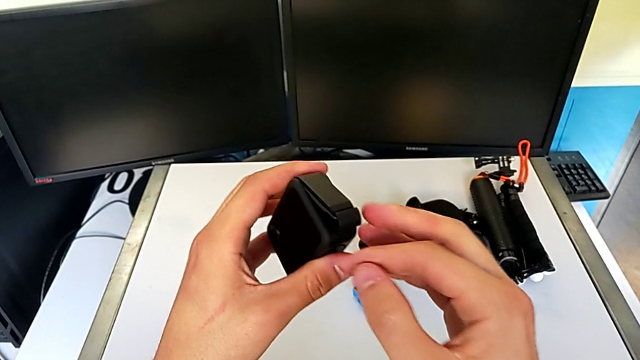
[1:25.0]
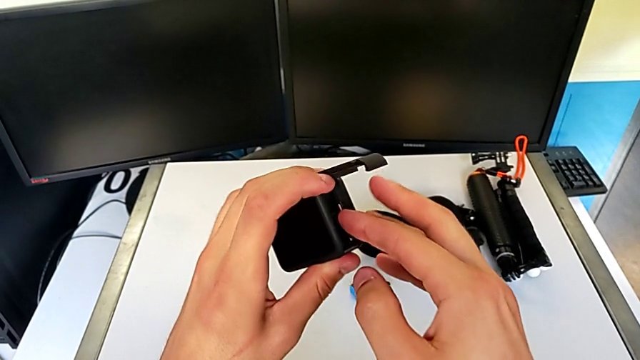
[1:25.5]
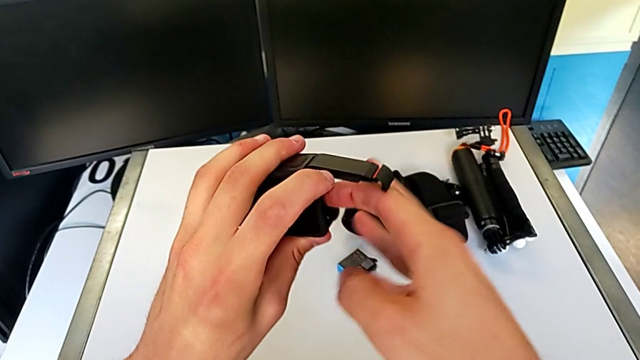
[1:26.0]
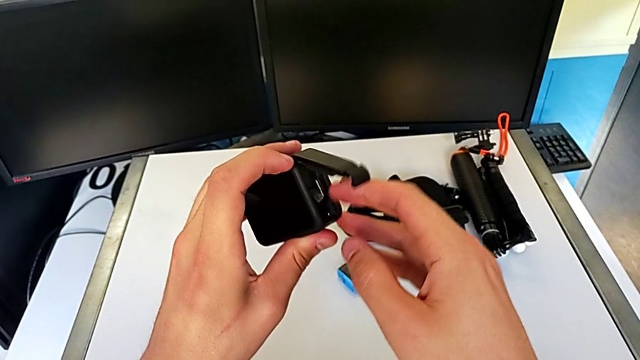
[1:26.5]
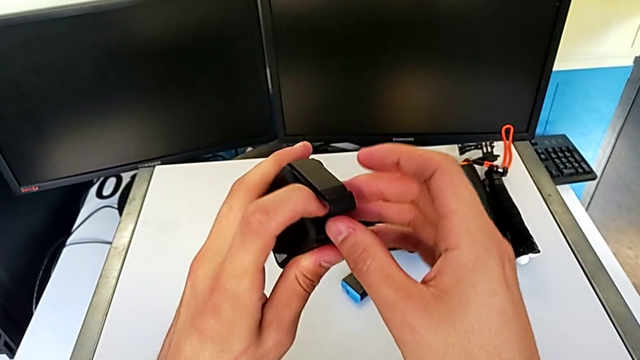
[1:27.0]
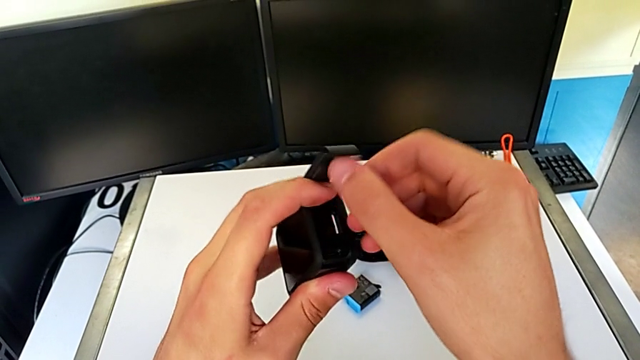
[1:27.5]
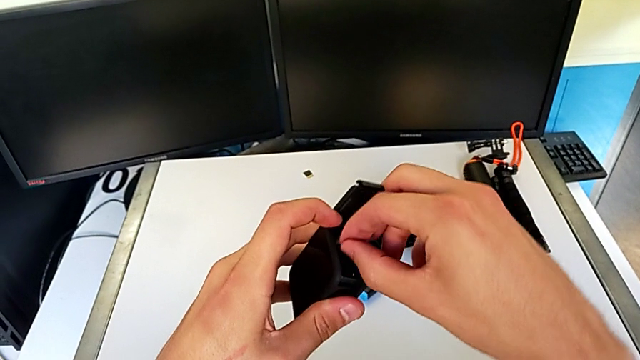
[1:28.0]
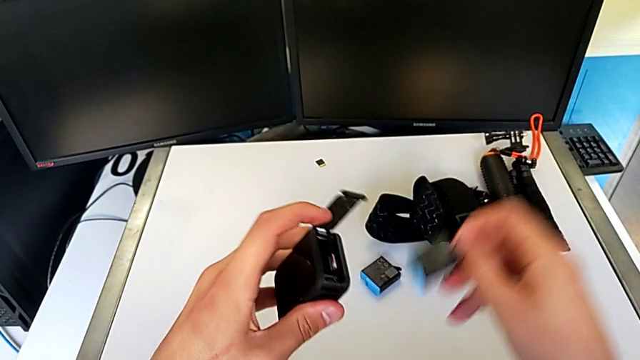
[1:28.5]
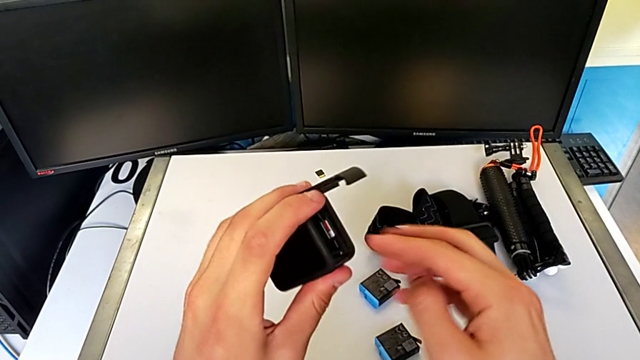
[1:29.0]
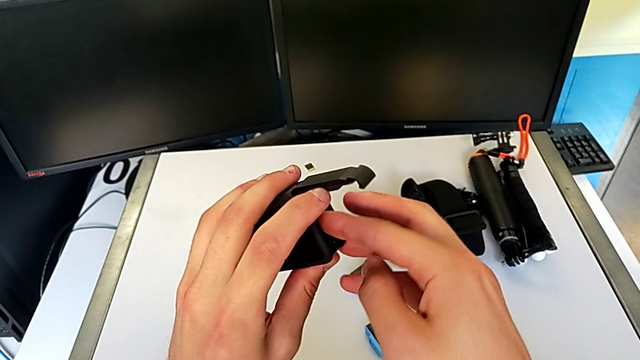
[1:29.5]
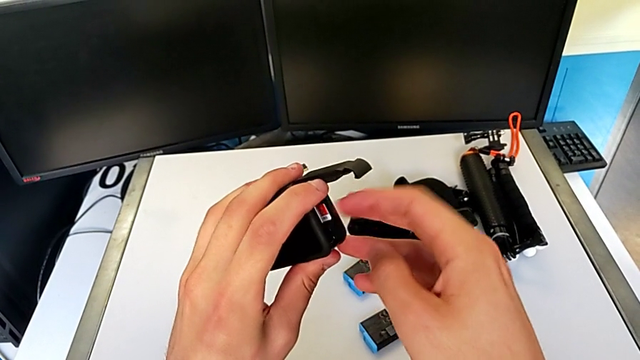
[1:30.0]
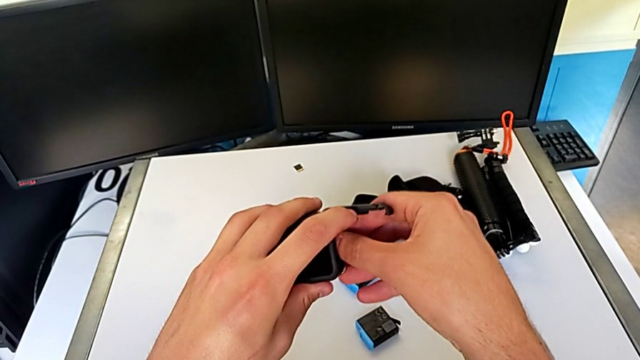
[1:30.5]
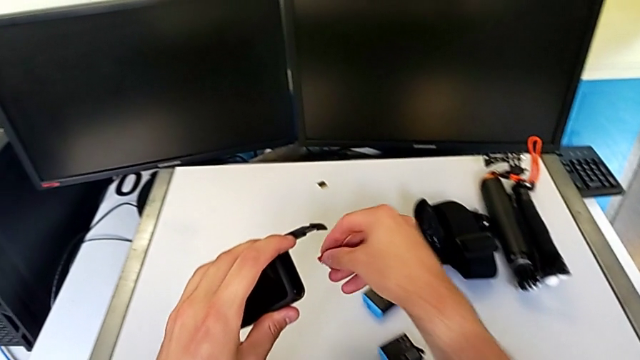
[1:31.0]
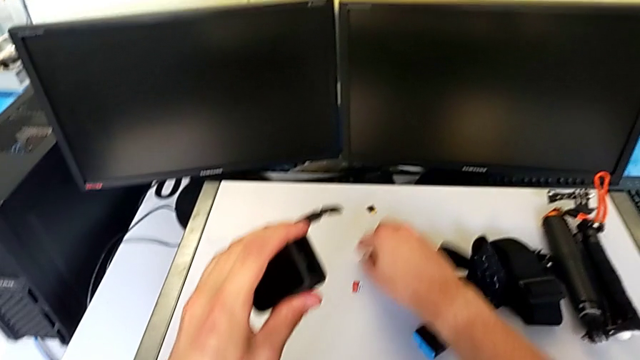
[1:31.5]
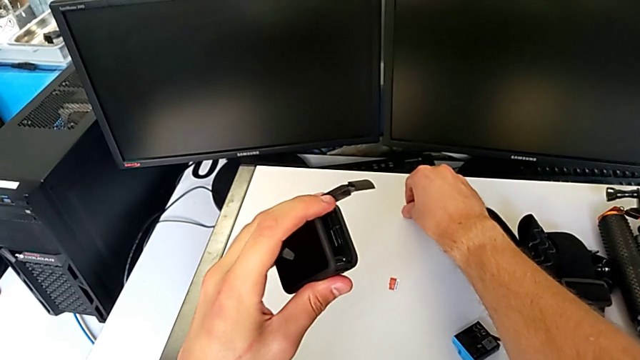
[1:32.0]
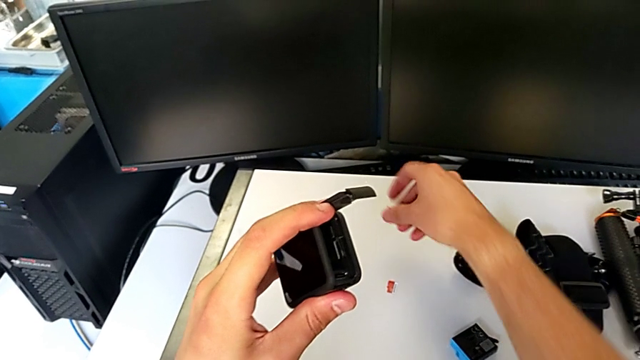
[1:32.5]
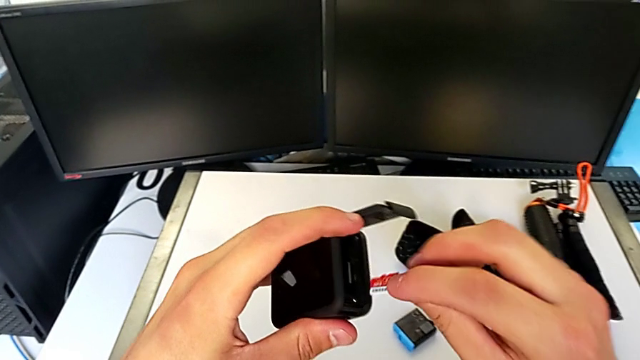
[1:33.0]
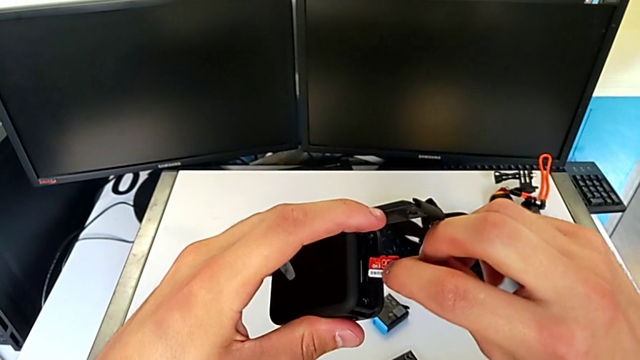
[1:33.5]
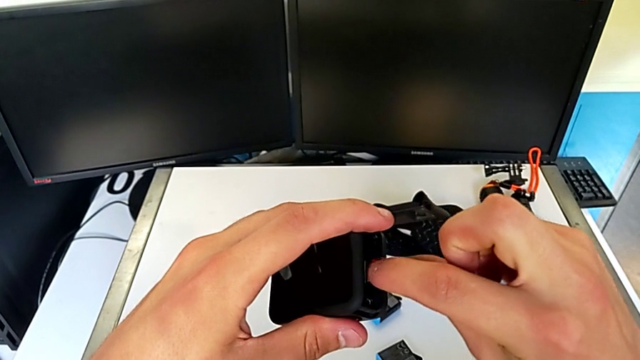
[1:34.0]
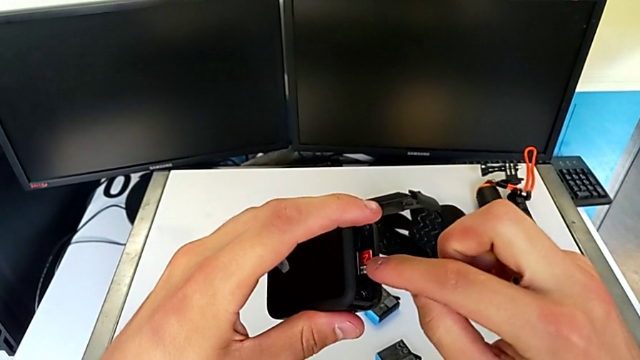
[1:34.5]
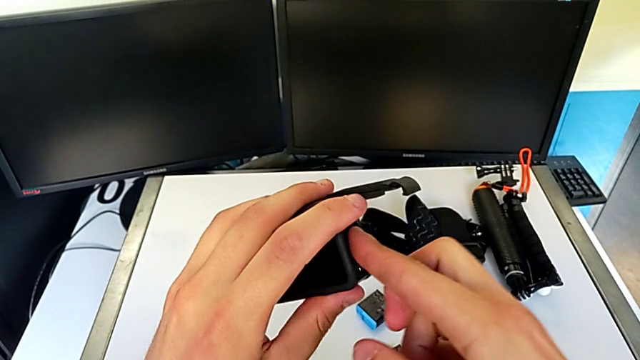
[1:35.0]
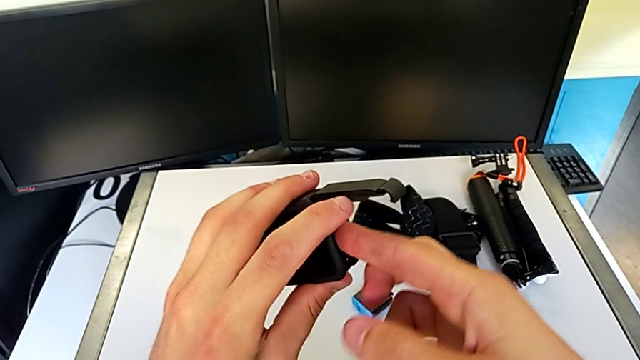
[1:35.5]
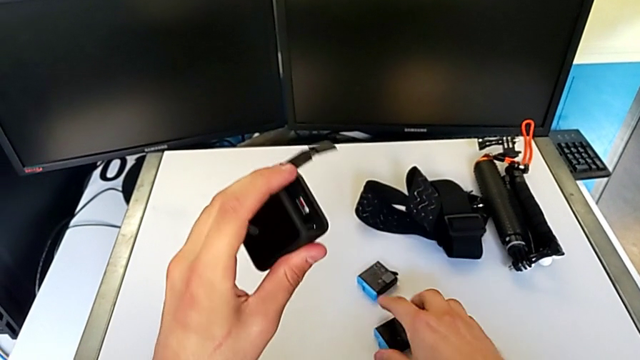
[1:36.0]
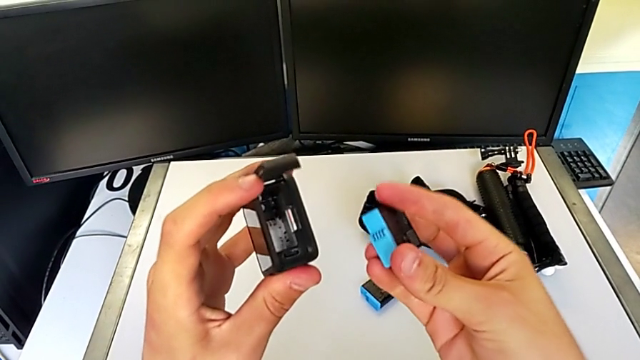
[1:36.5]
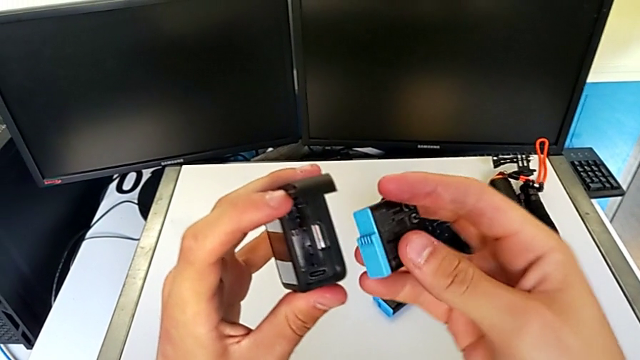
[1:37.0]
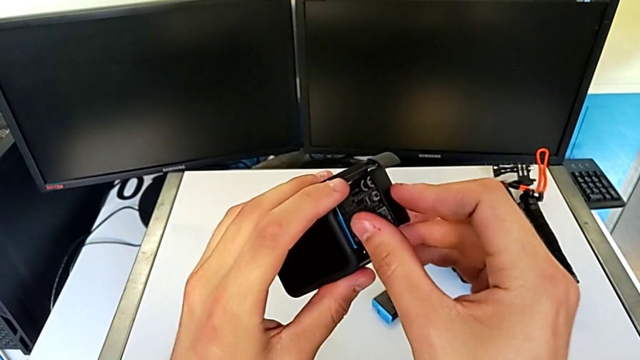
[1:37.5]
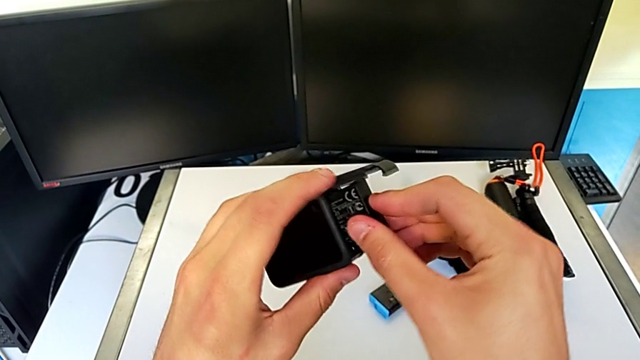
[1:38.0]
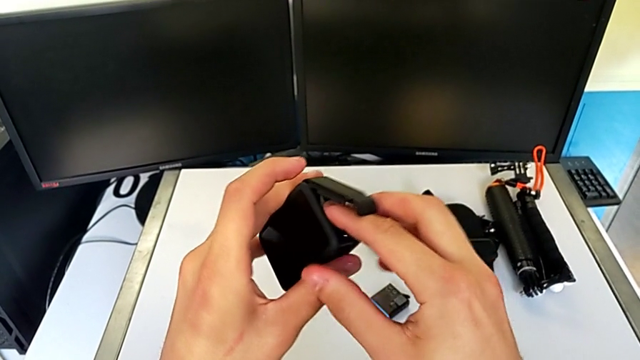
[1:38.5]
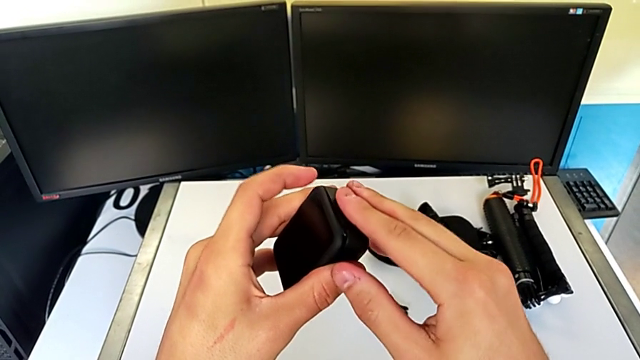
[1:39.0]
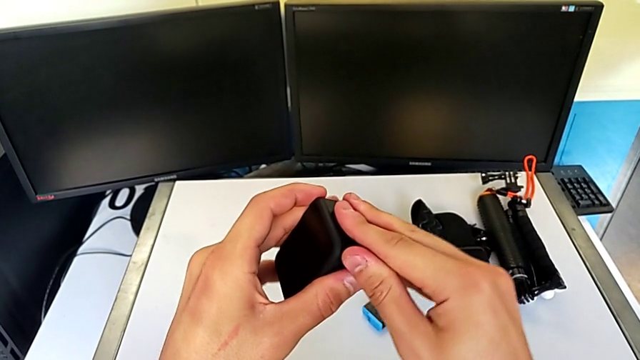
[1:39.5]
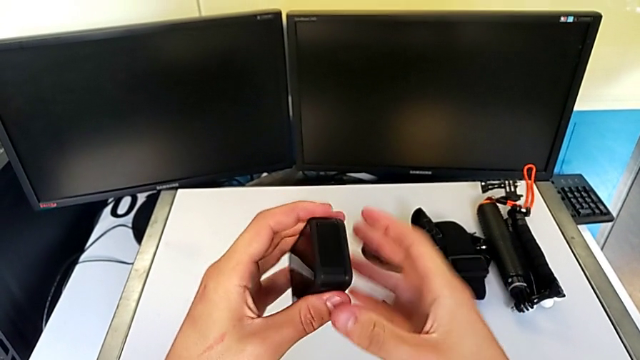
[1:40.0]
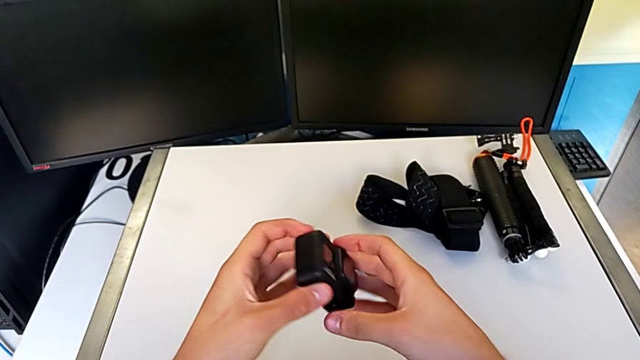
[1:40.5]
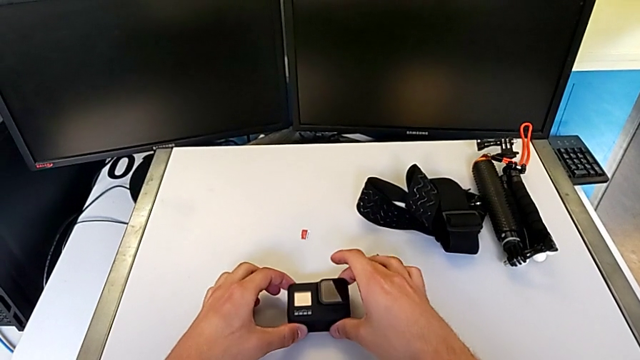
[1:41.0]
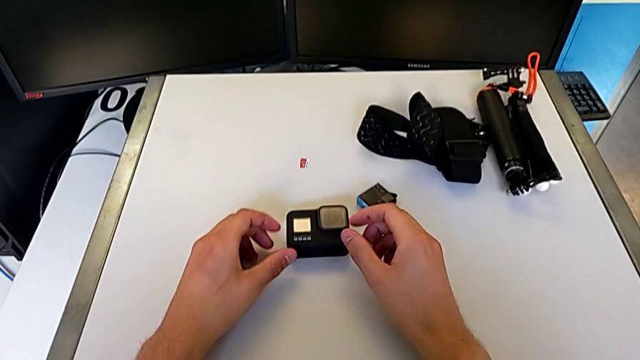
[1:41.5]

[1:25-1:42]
The camera wearer is changing the micro SD card in the GoPro. They exchange the SD card, grab the battery and exchange it.

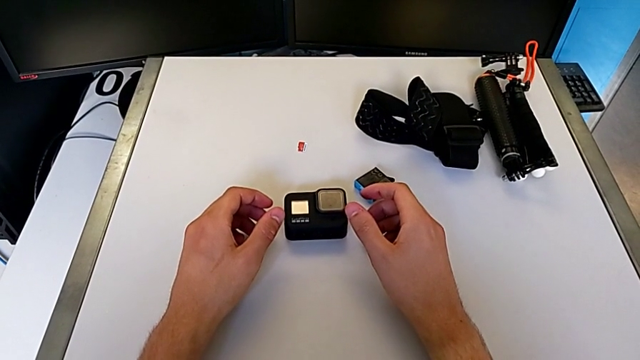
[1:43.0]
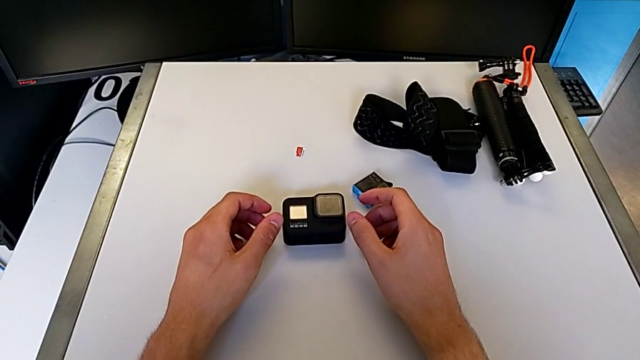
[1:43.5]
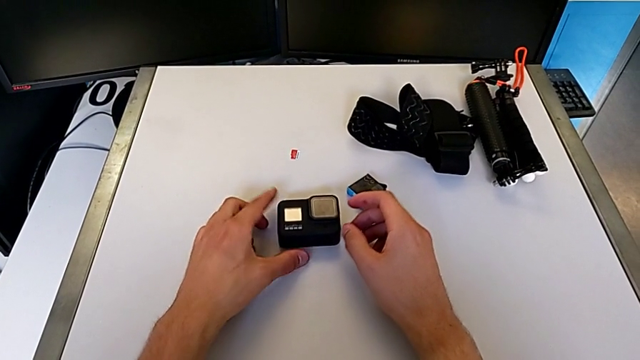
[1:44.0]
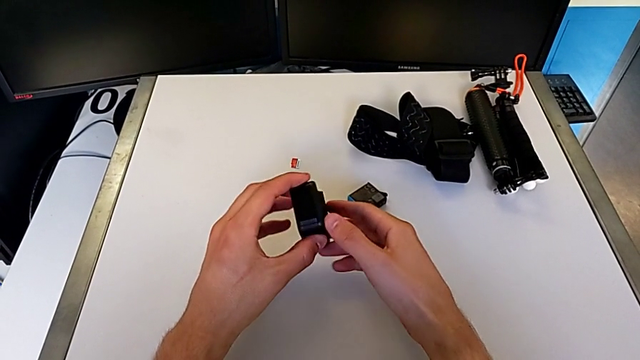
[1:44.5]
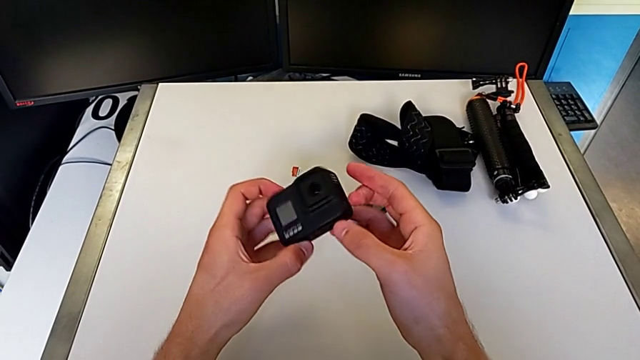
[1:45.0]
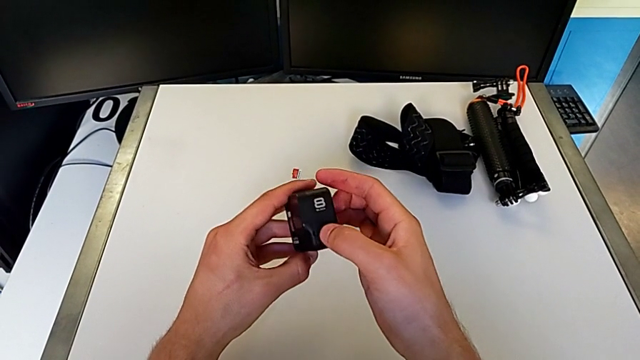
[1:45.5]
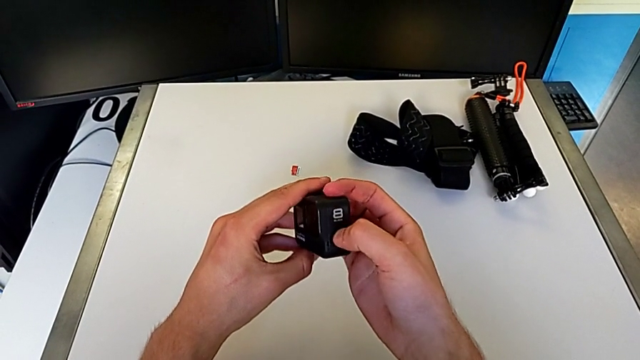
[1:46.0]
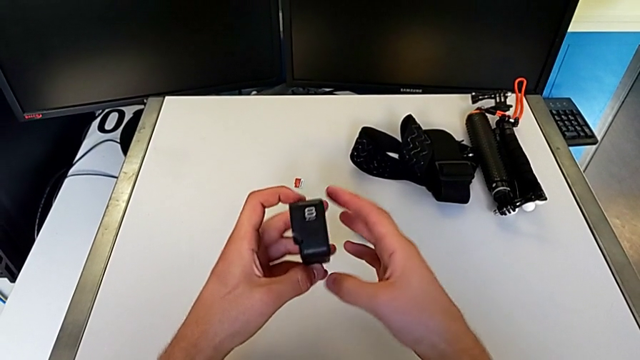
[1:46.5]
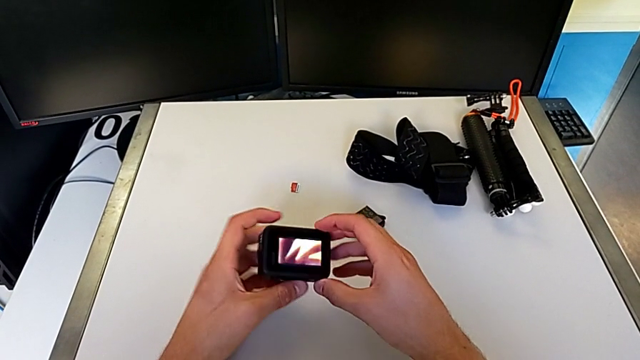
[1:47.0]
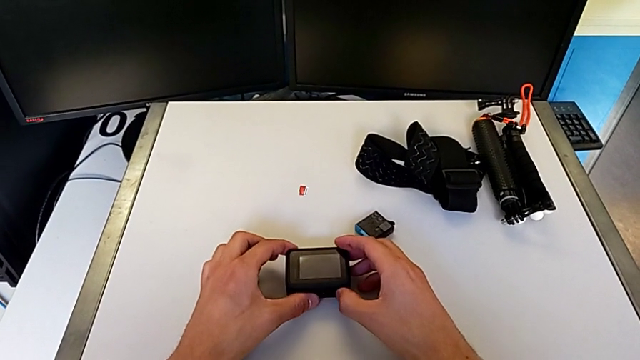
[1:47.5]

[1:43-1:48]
The camera wearer turns on their GoPro. They turn on the GoPro.
